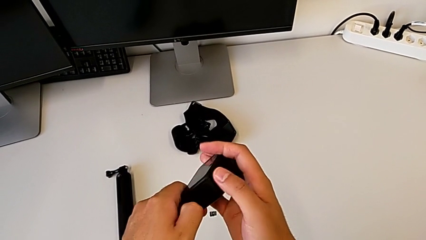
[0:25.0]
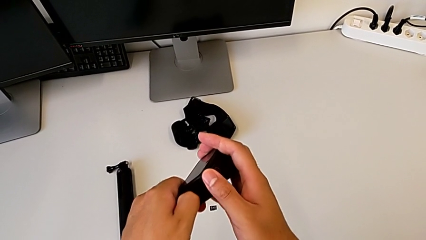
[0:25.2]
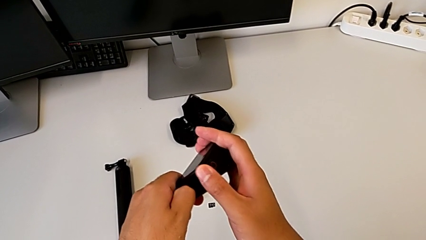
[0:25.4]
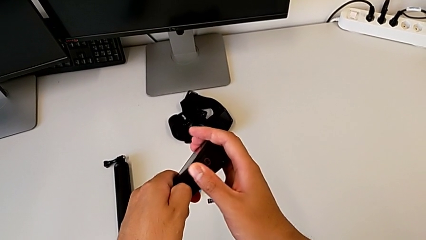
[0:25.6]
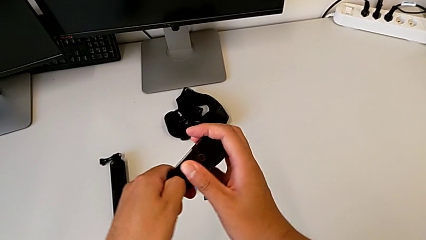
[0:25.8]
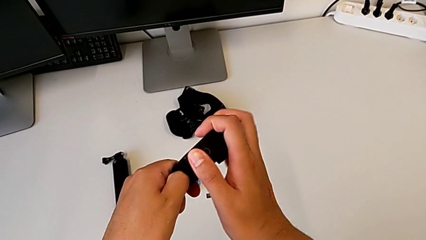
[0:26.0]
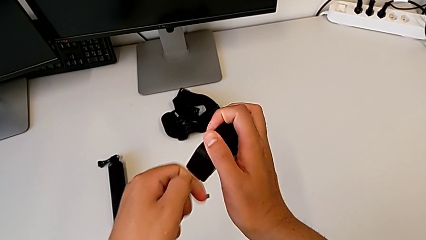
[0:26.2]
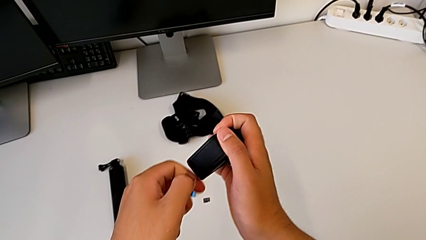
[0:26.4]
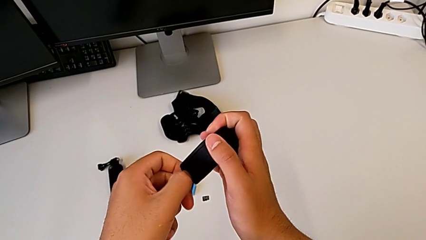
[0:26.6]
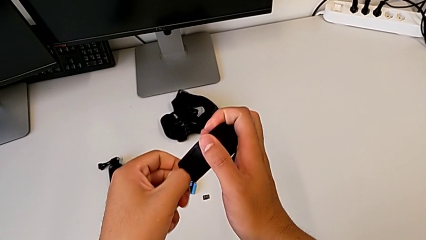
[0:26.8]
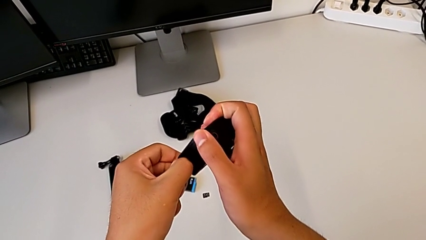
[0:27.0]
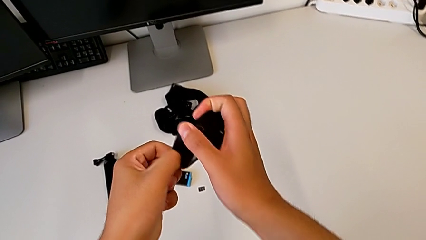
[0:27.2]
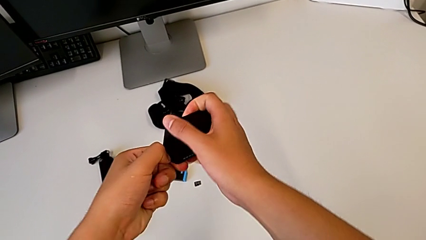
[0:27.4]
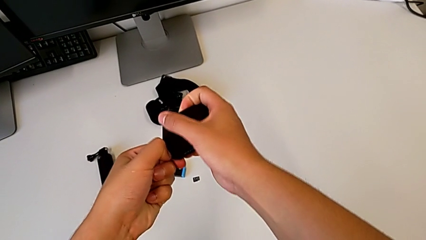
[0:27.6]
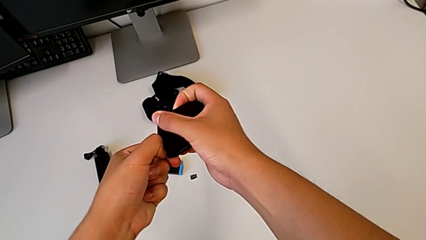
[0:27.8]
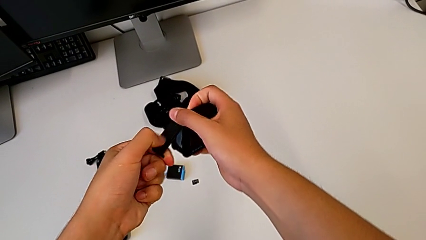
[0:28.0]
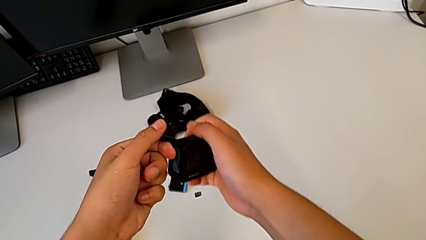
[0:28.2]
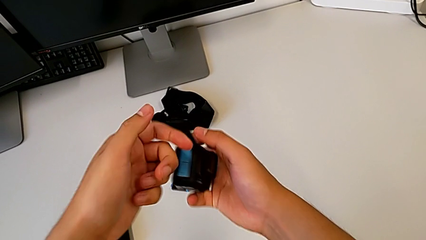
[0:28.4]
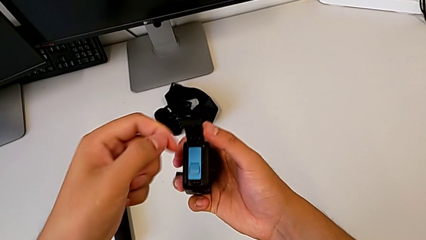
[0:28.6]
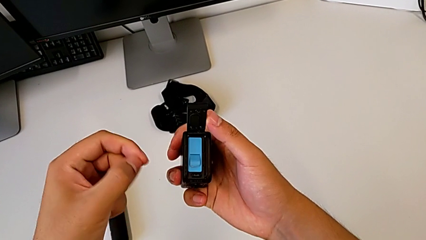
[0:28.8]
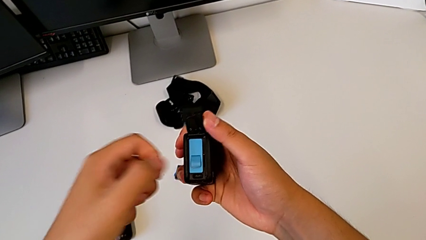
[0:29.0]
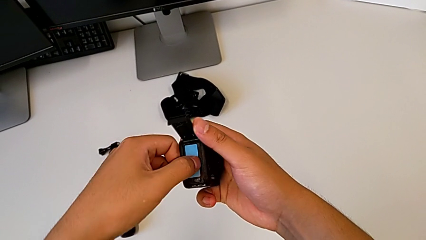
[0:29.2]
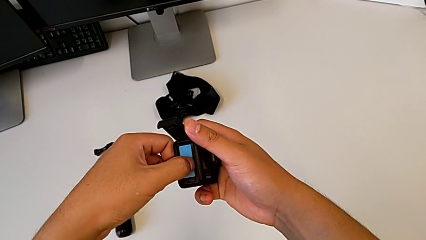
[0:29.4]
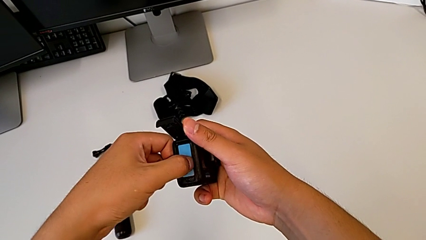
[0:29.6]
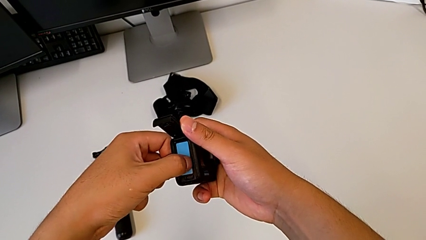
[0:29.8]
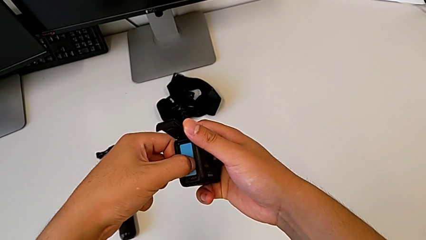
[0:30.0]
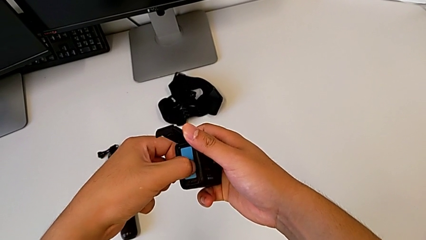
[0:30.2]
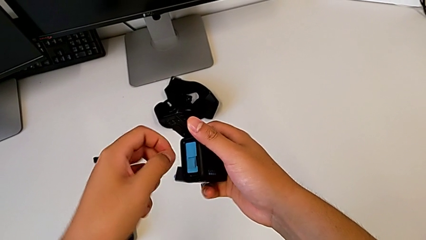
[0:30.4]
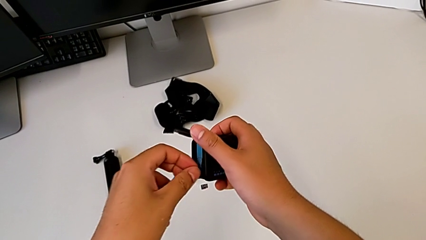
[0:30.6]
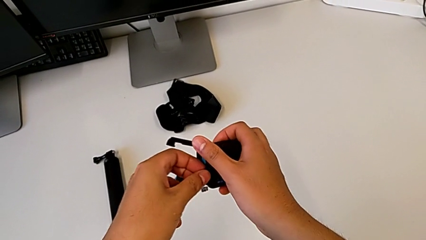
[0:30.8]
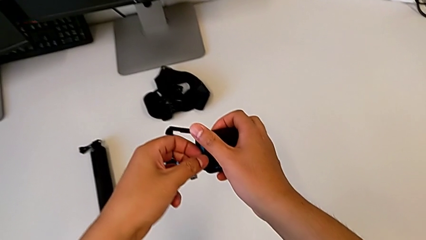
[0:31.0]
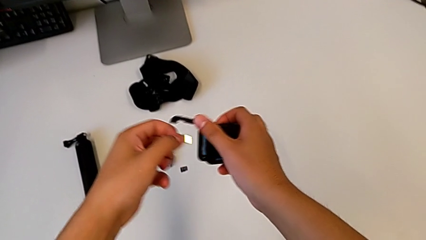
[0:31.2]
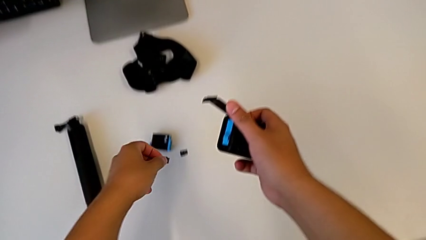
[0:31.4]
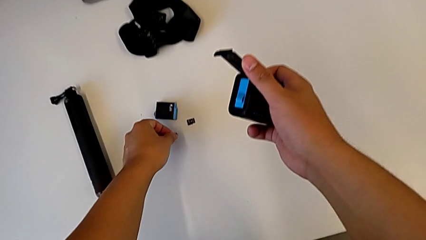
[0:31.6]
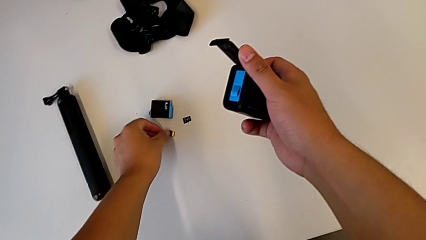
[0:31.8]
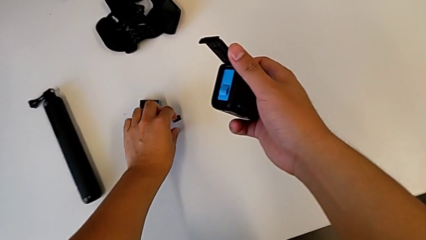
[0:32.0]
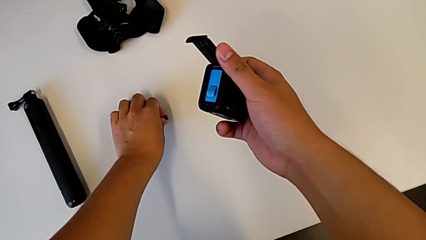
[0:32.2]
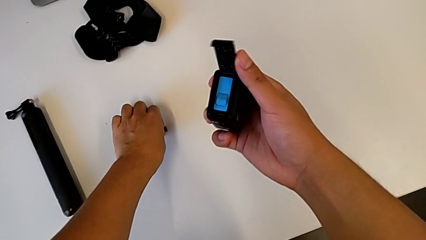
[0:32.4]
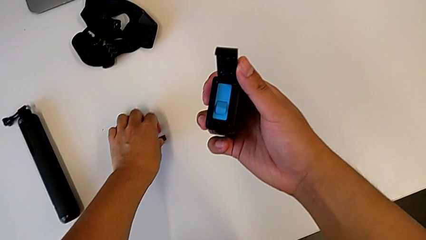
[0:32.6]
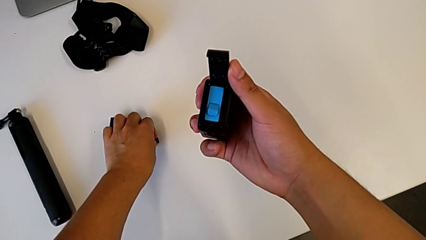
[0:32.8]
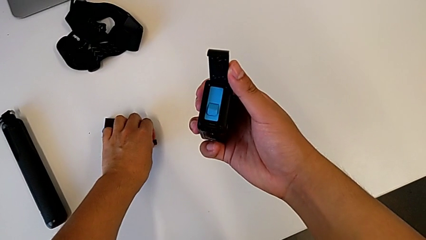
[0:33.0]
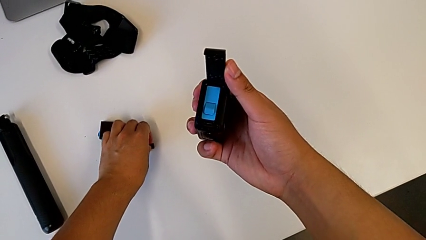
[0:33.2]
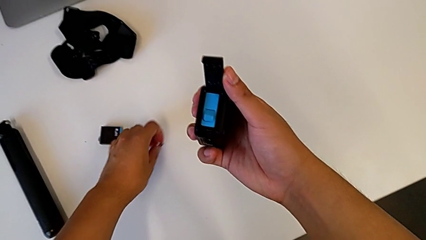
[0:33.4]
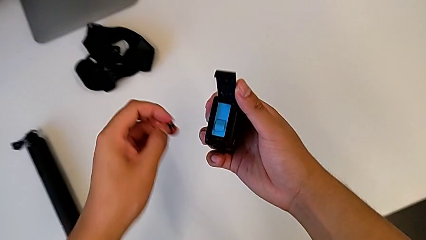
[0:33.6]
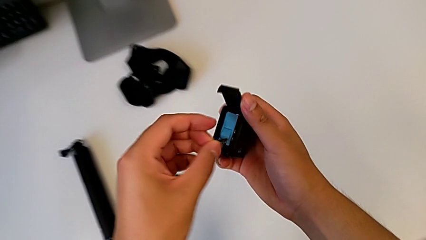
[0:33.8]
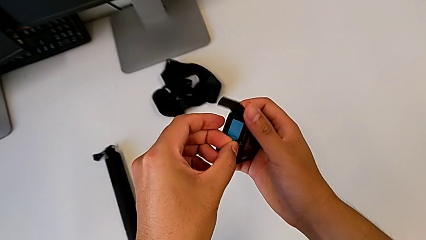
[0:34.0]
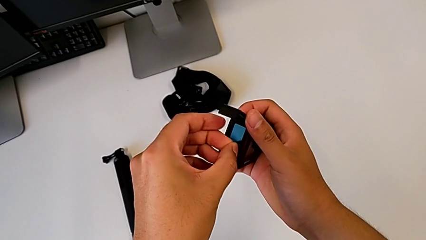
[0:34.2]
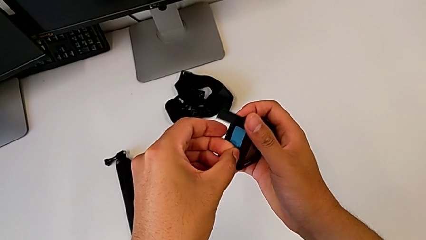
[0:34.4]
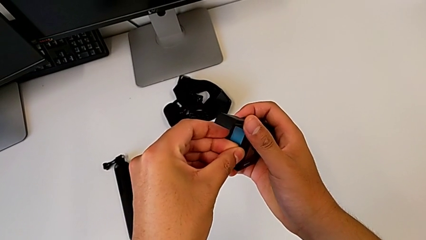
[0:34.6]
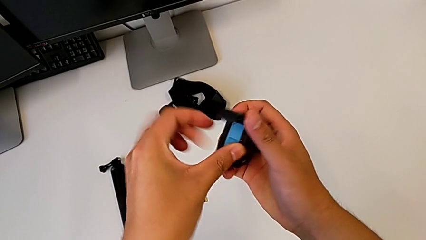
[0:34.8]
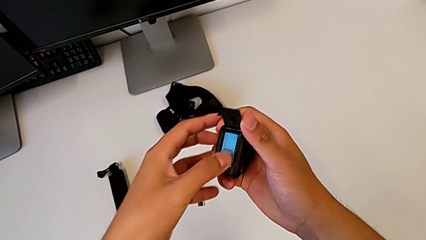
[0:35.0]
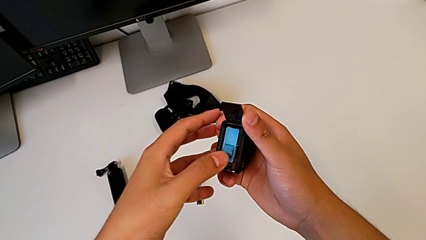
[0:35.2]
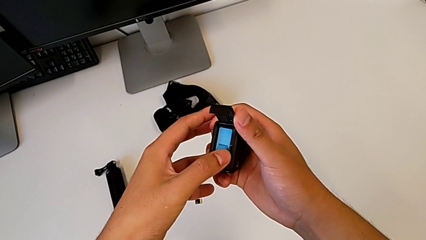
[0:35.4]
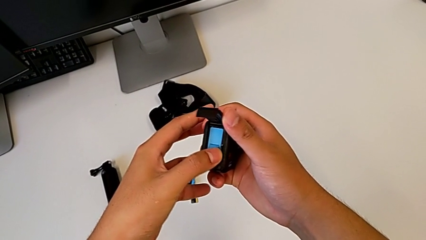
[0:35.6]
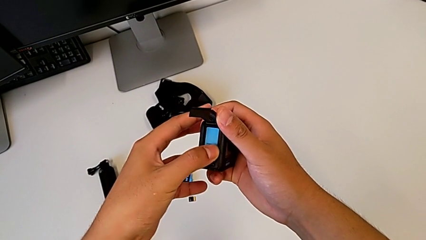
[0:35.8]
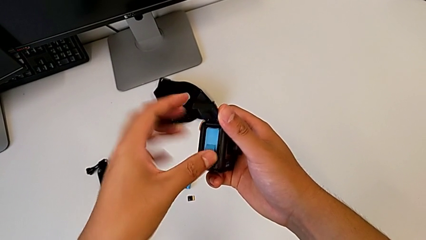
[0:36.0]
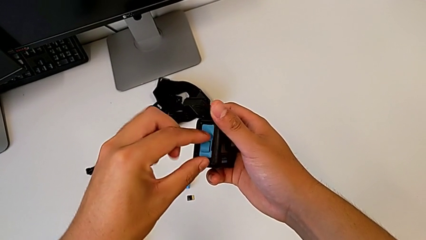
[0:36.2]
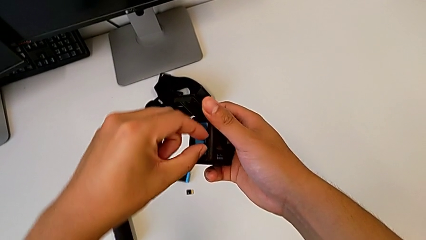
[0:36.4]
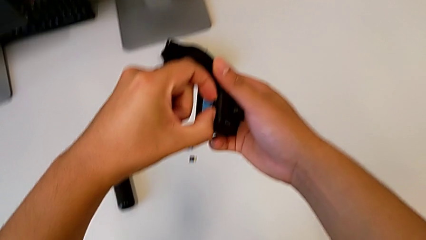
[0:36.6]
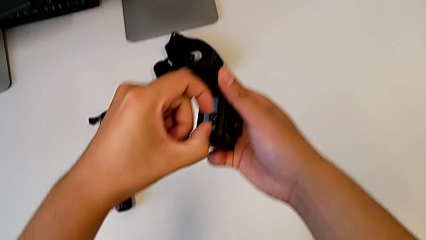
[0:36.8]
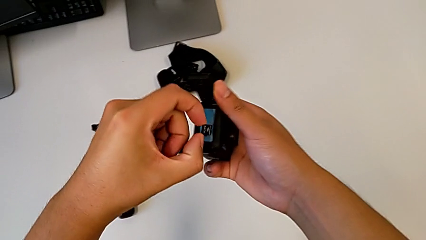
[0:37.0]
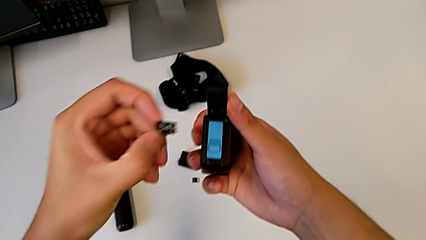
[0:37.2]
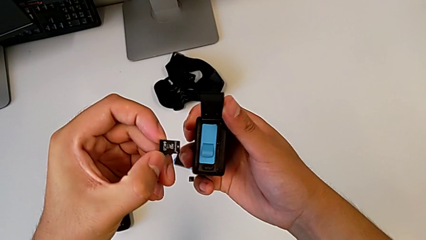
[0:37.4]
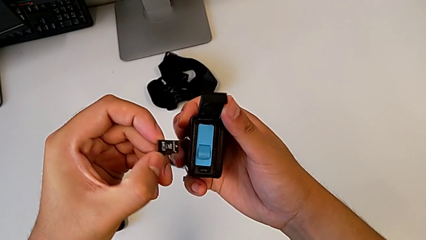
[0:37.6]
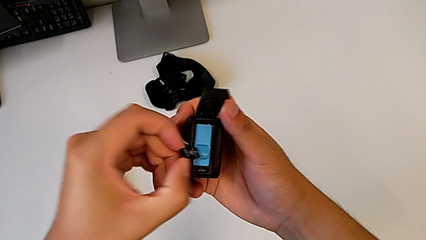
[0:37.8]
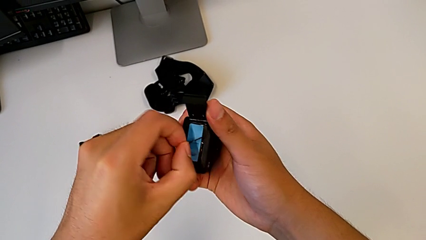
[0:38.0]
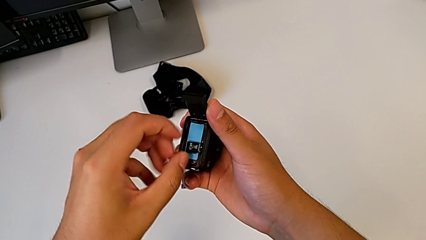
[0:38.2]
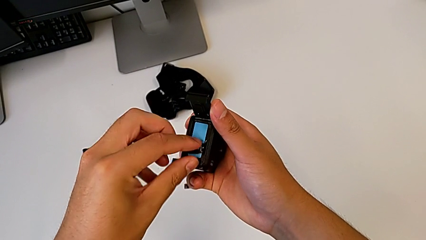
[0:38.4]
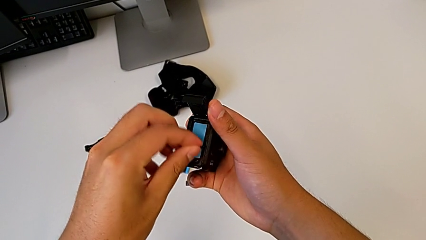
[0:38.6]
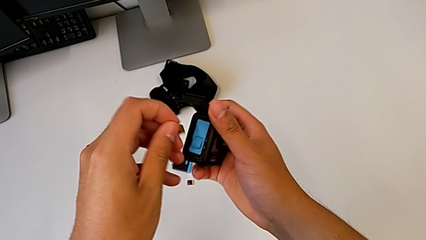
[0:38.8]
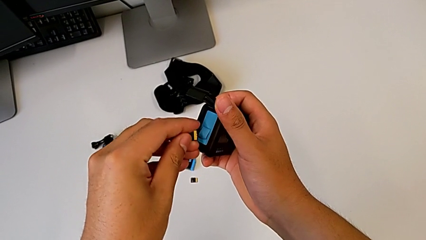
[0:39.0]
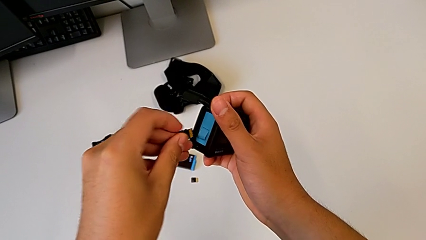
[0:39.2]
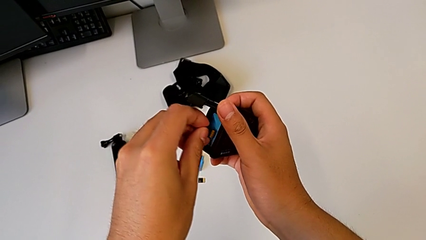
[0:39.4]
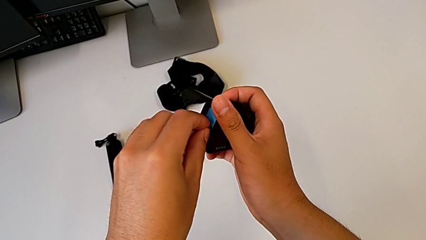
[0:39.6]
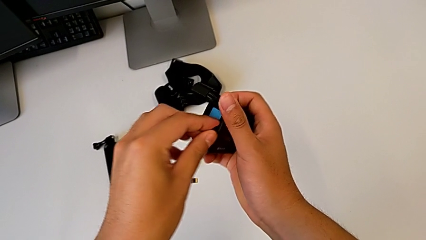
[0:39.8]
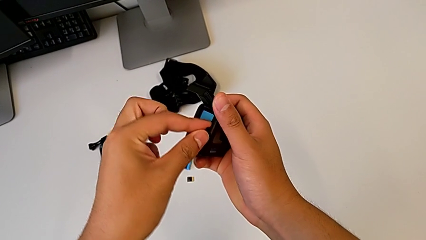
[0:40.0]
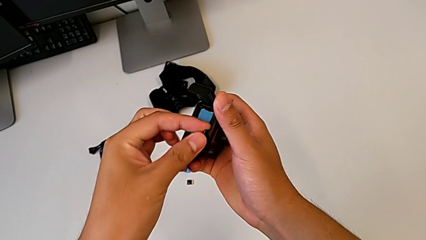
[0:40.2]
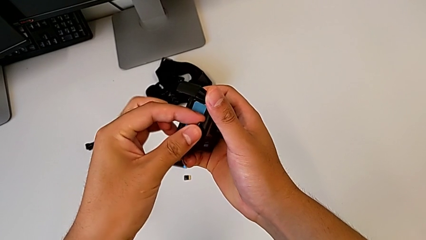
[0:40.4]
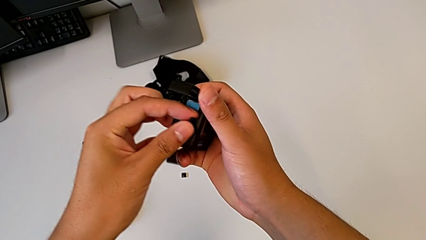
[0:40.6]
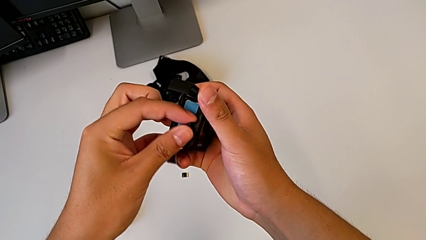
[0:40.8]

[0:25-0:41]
The camera wearer is changing the SD card of the GoPro. They open the battery door, press the SD card, grab it, place it, grab the new SD card, wrongly insert it and press the SD card, inserting the SD card backwards, withdraw it and flip it.
